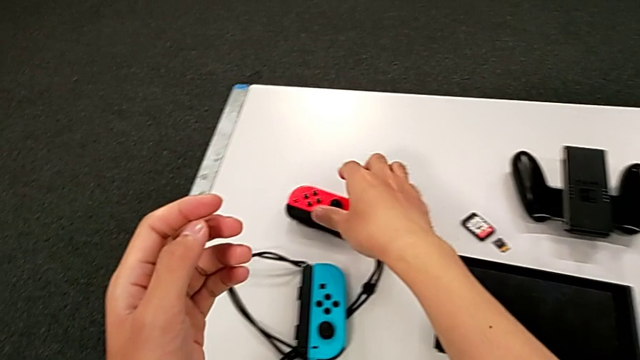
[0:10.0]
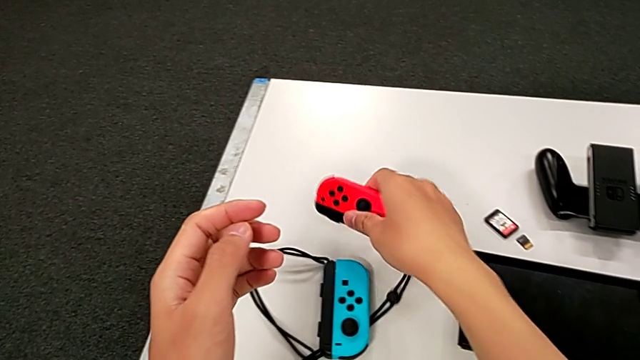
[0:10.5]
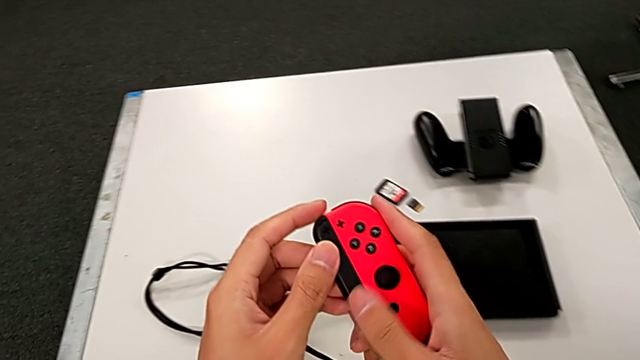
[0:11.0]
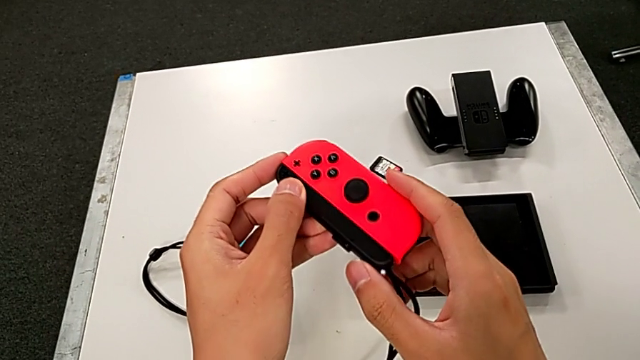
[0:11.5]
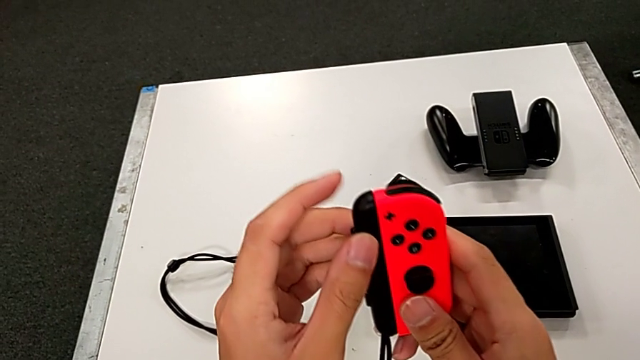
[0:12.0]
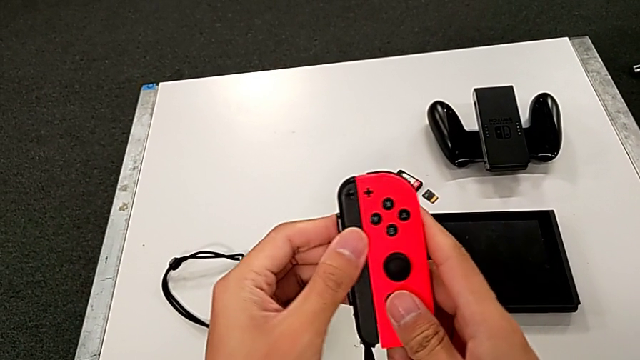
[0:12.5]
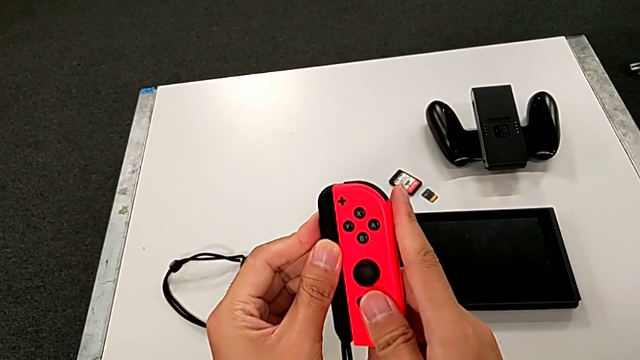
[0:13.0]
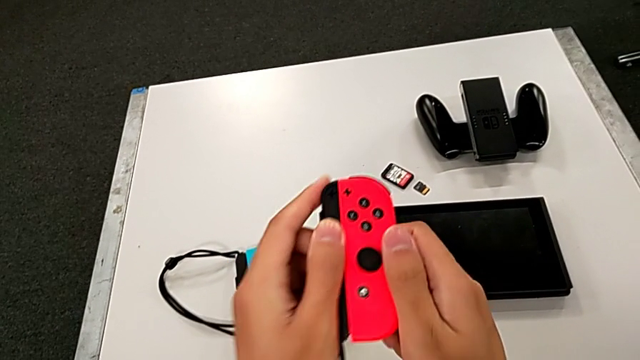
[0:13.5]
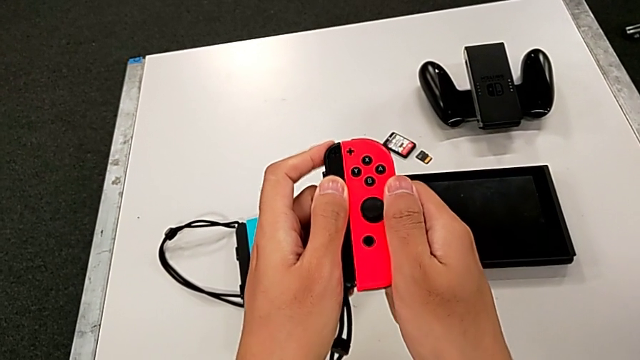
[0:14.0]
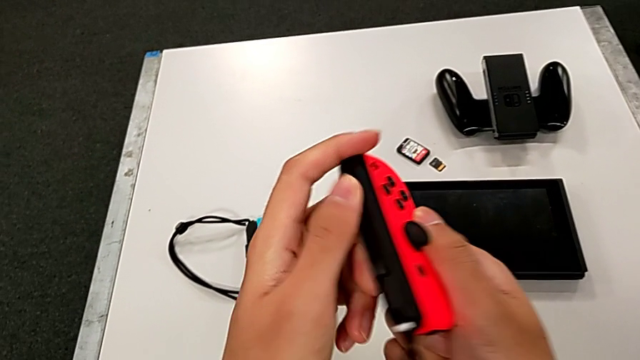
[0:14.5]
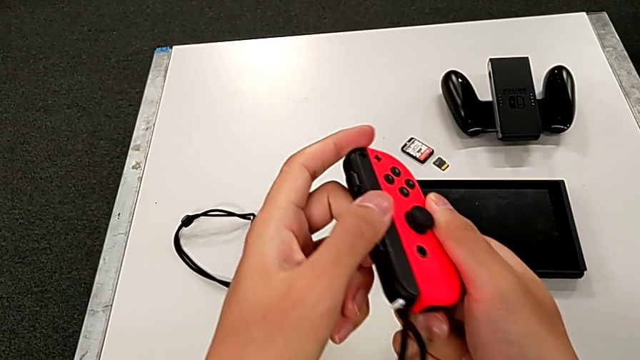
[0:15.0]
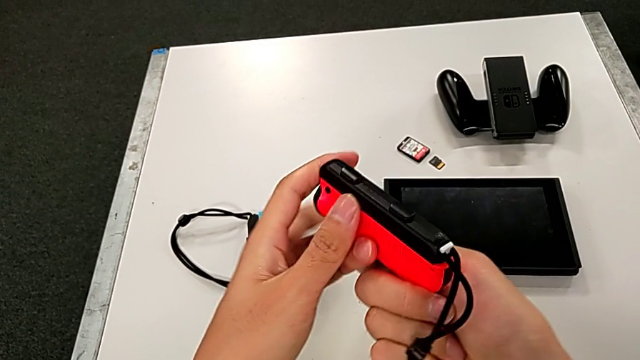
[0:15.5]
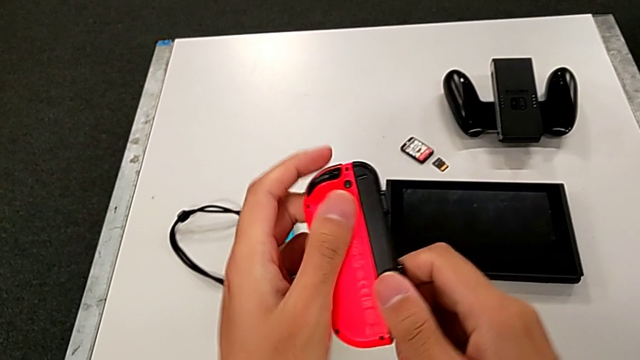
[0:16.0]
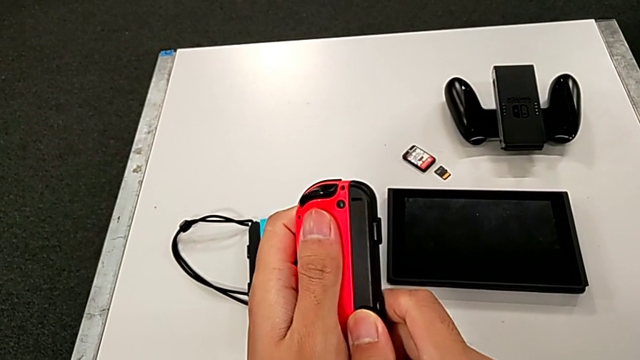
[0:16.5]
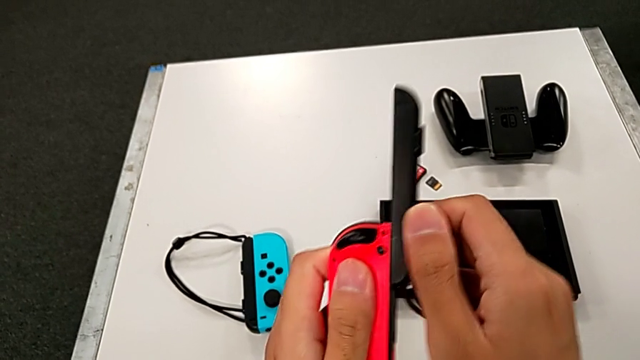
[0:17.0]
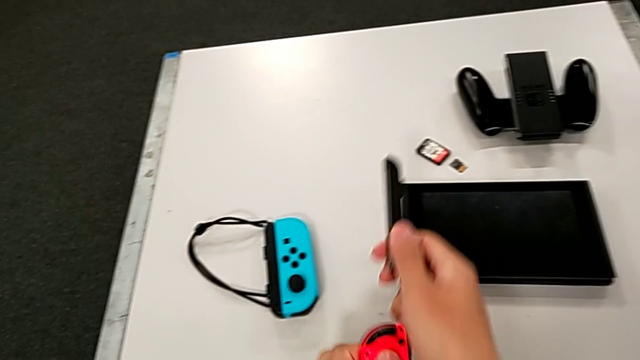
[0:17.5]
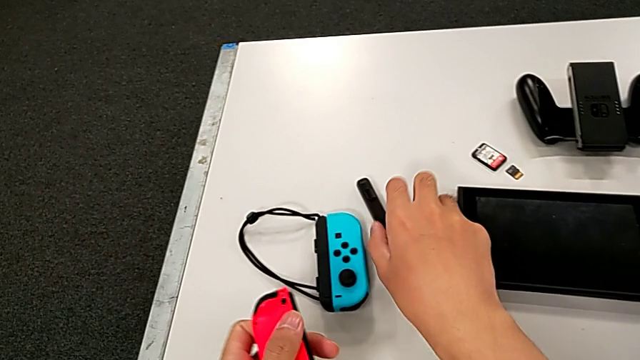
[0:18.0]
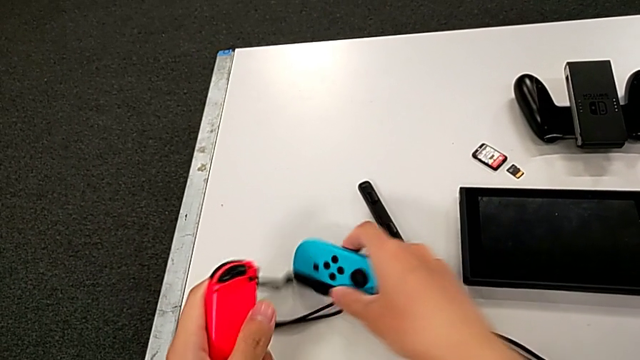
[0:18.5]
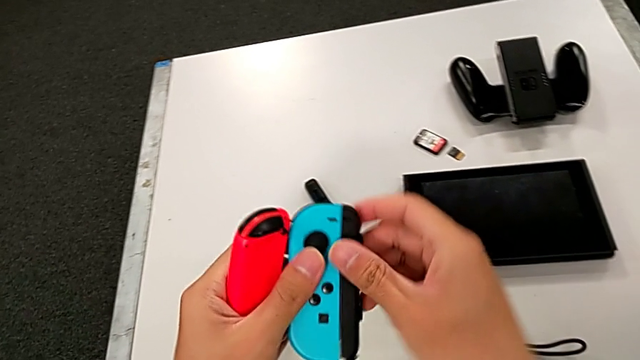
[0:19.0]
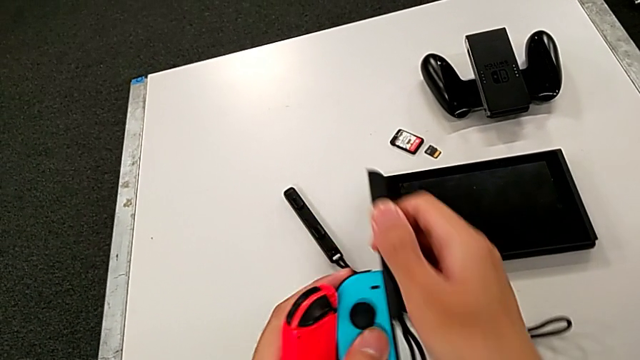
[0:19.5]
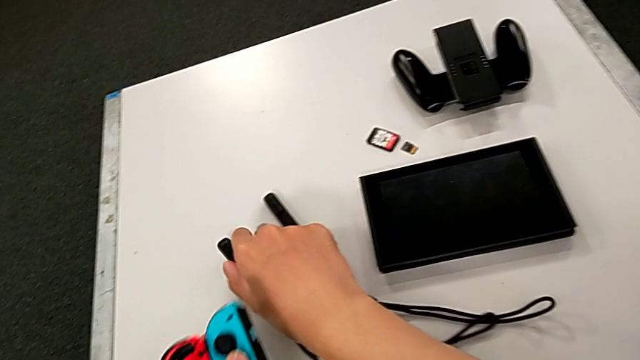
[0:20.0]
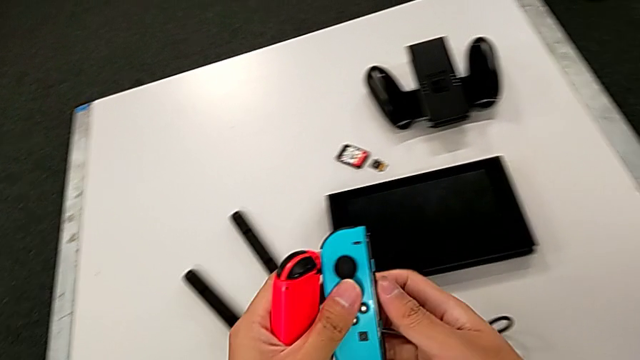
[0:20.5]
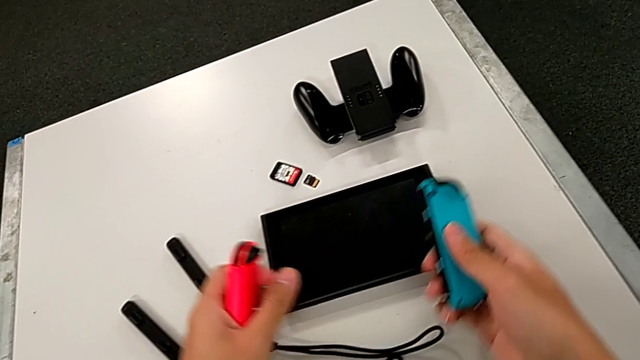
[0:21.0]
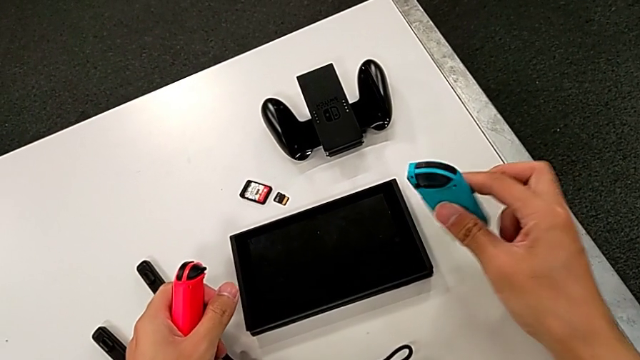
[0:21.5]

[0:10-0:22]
The camera wearer is exchanging the Joy-Con strap for the handheld grip. They grab the red Joy-Con strap, press the black button, flip the red Joy-Con controller, slide the Joy-Con strap, place it, grab the blue Joy-Con controller, slide the Joy-Con strap and place it.

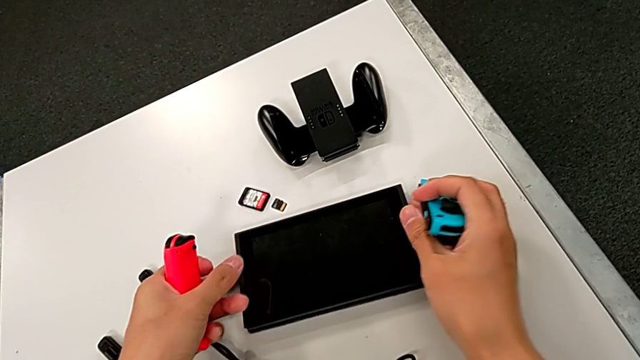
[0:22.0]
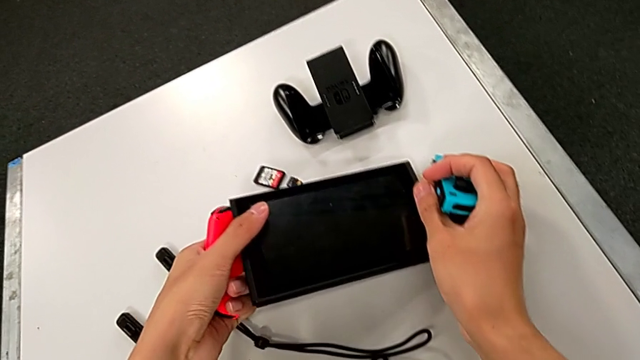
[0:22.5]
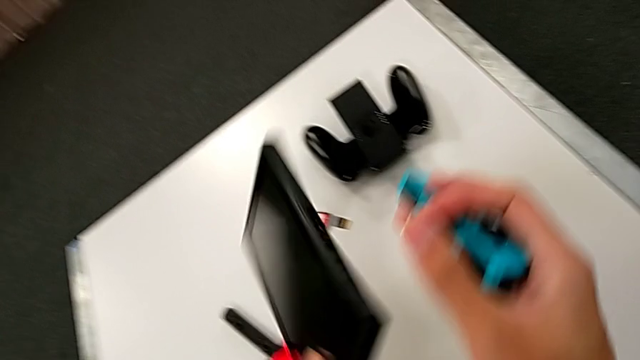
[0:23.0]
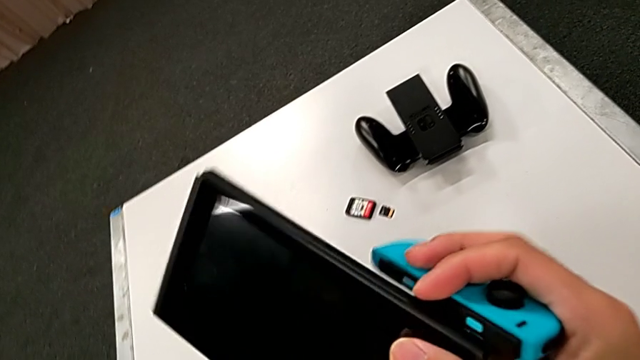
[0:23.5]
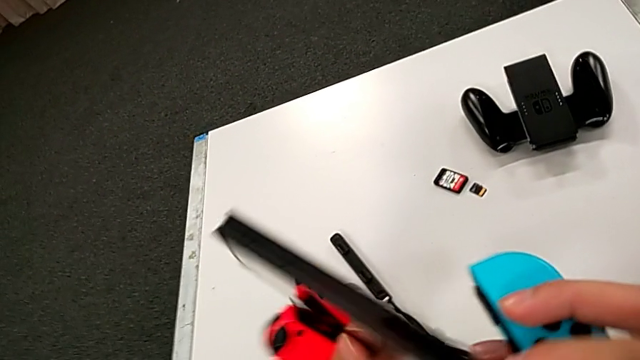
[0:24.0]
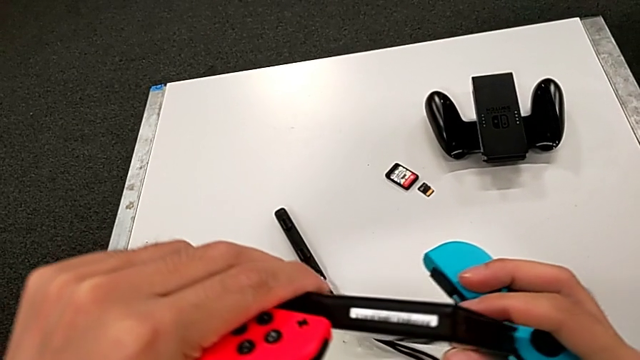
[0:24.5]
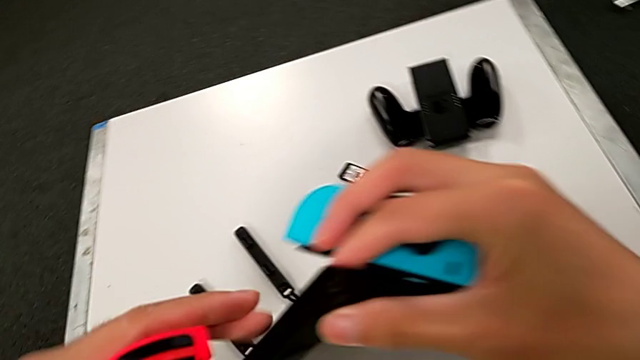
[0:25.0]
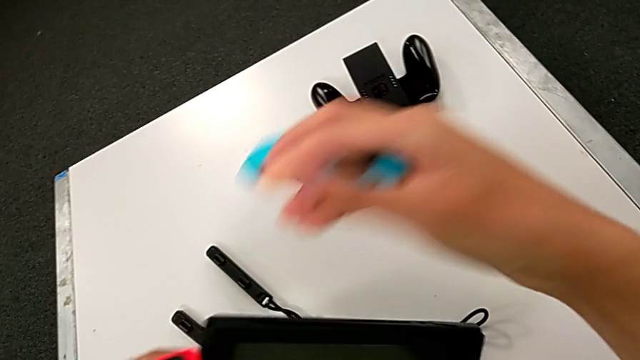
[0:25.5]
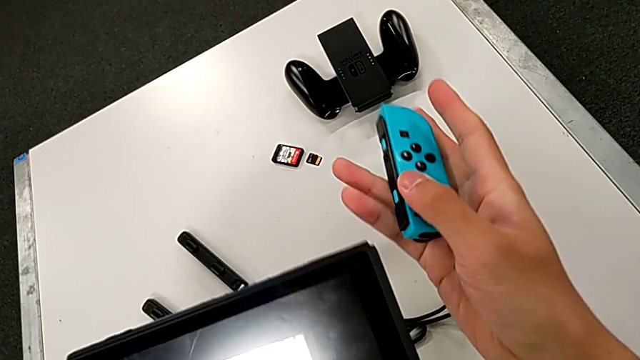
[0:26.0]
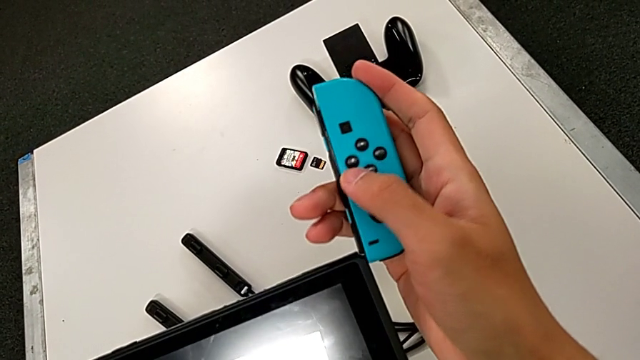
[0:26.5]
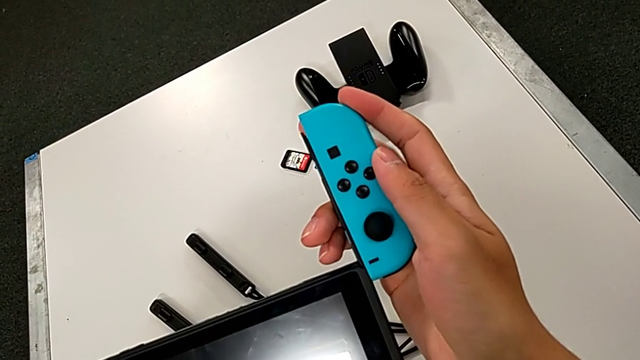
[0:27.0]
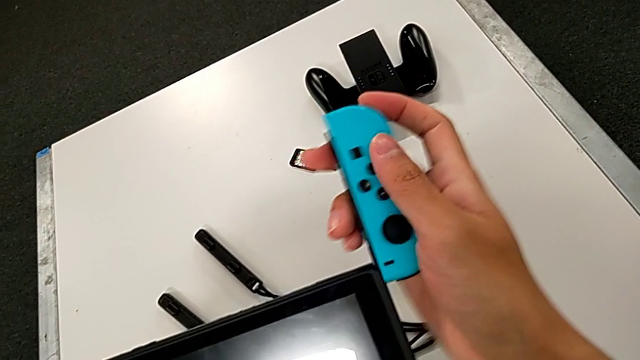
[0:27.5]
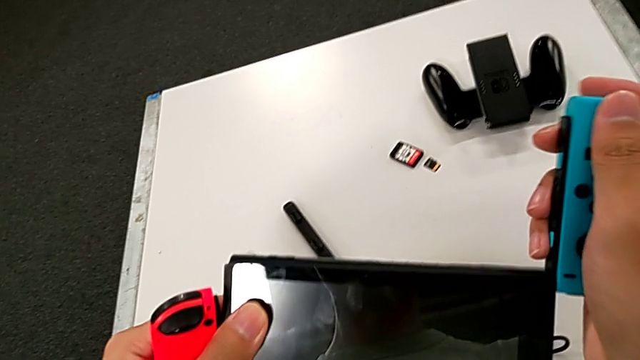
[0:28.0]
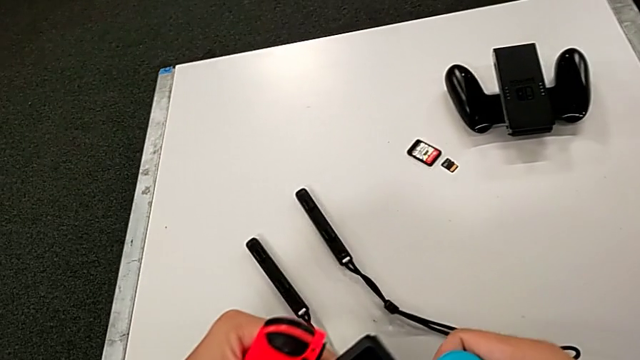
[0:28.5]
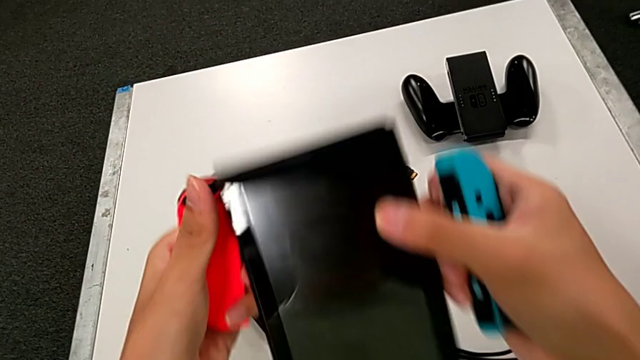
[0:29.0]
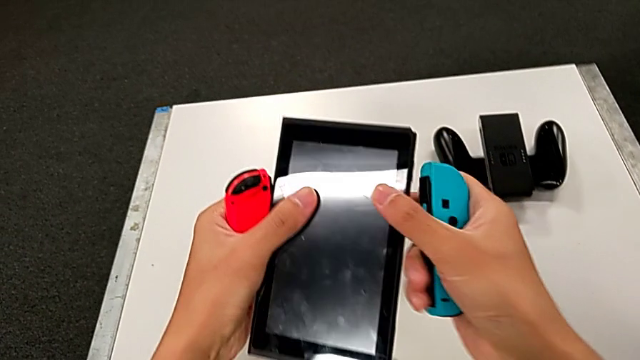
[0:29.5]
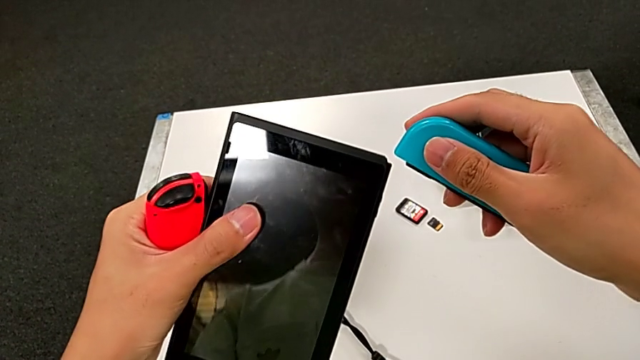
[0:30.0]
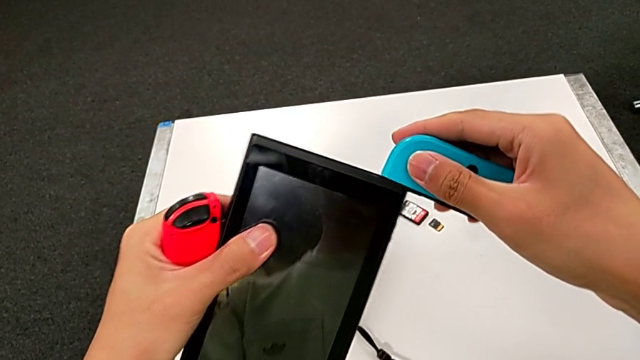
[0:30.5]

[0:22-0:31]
The camera wearer is exchanging the Joy-Con strap for the handheld grip. They grab the Nintendo Switch, rotate it, align the blue Joy-Con controller, grab the Nintendo Switch and begin to slide the blue Joy-Con controller.
